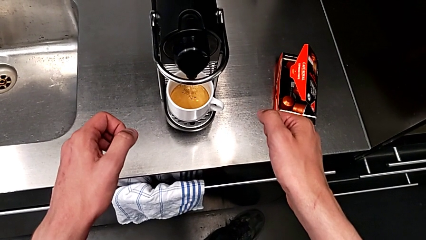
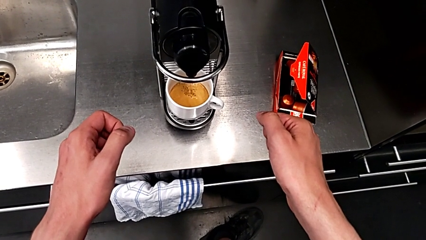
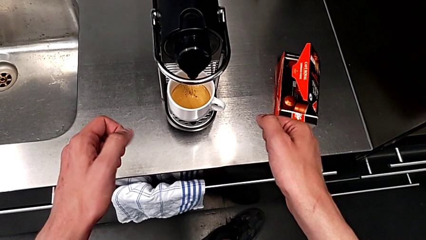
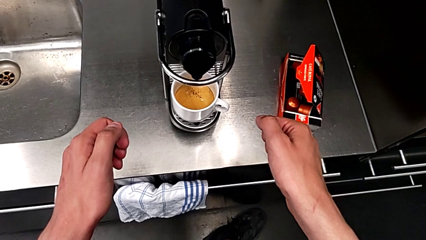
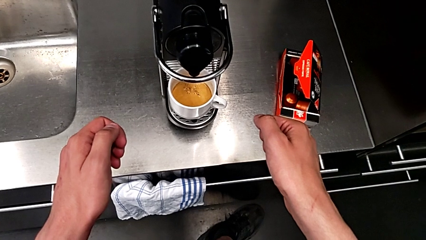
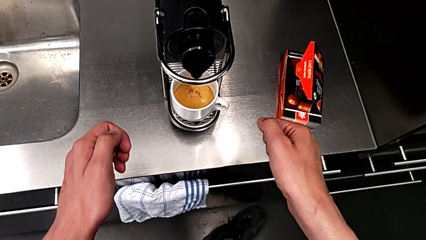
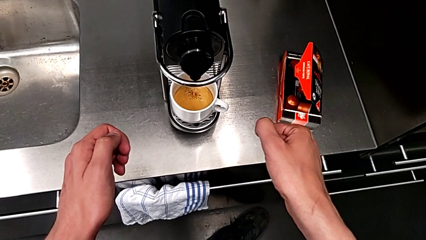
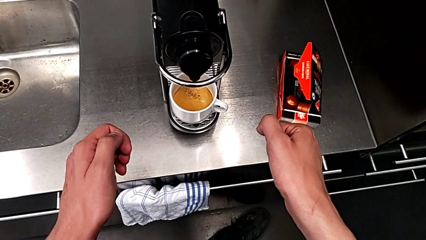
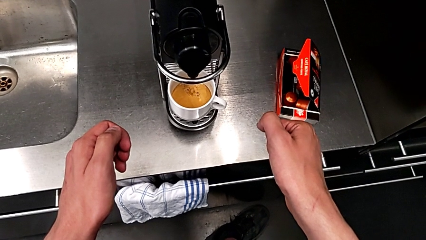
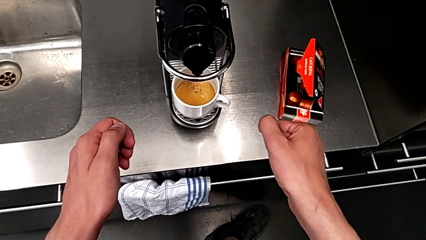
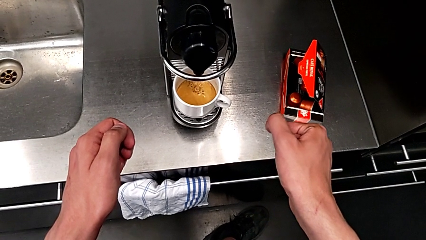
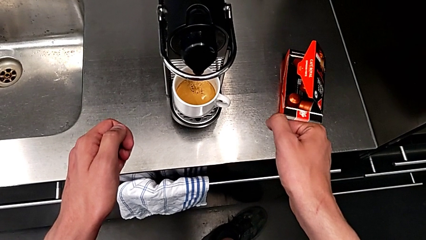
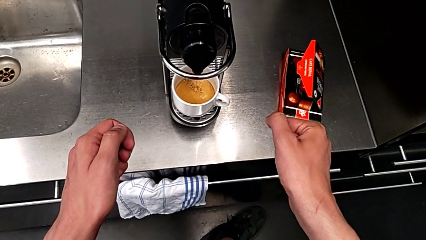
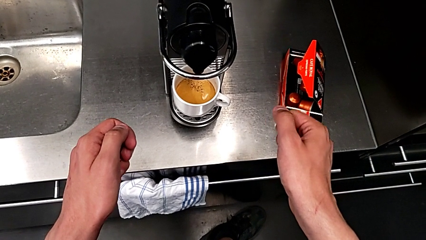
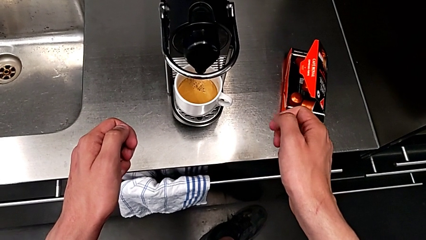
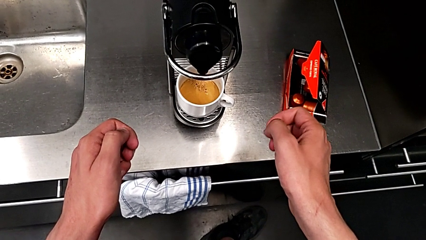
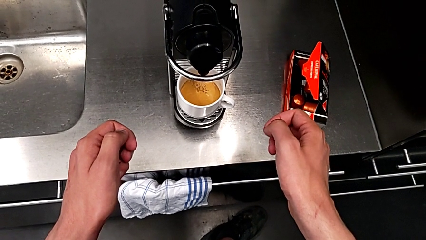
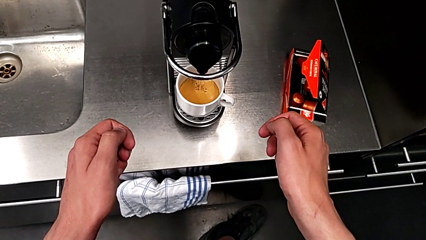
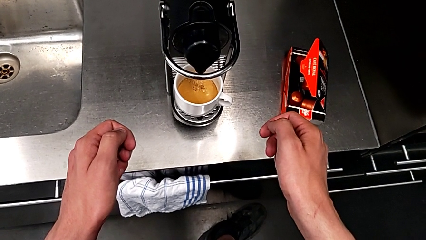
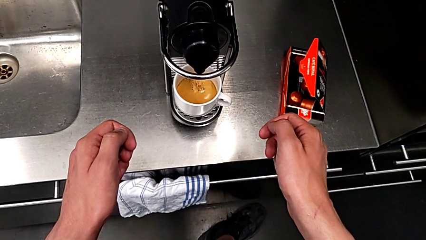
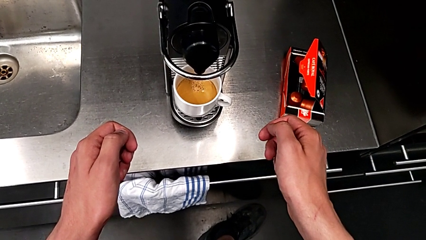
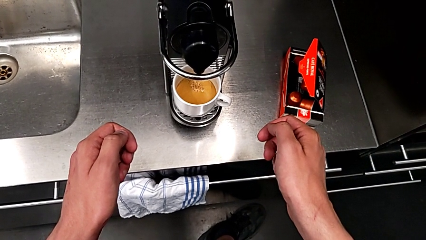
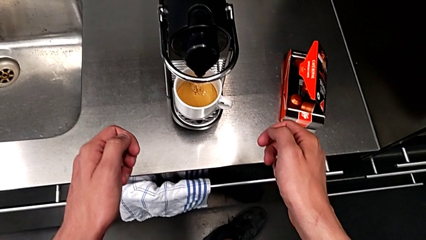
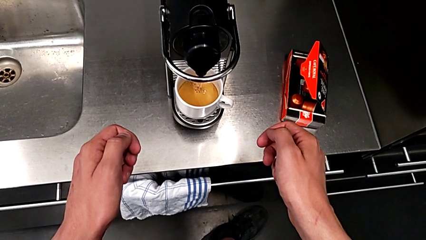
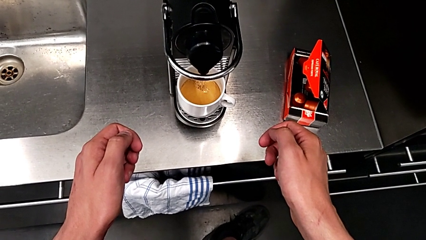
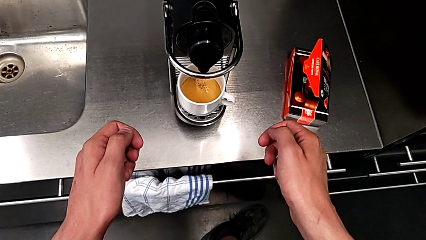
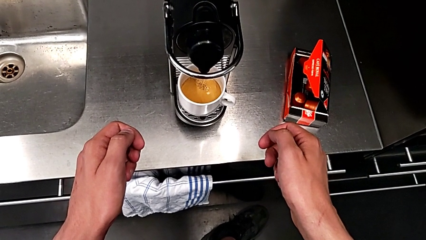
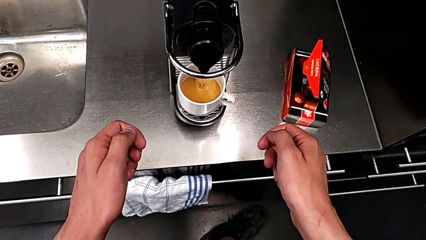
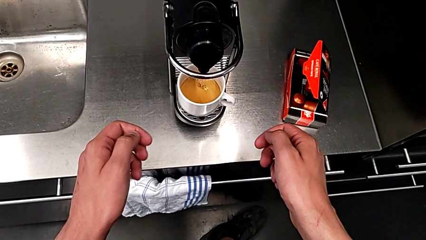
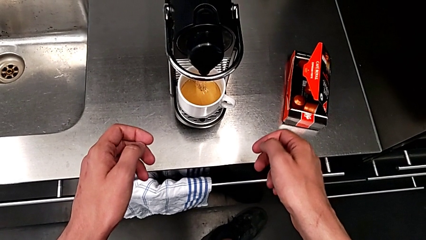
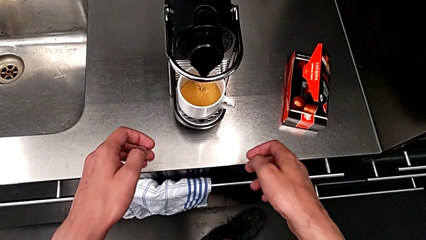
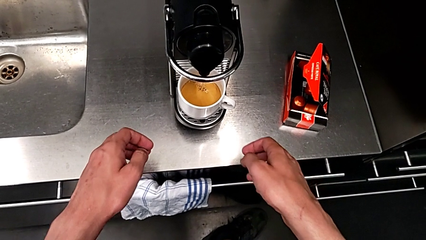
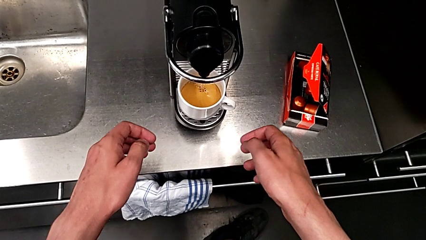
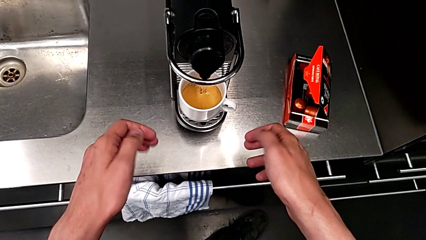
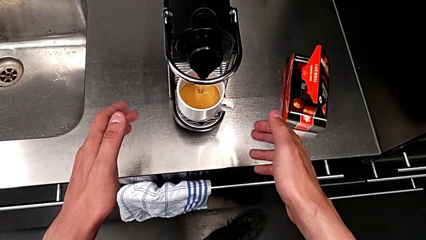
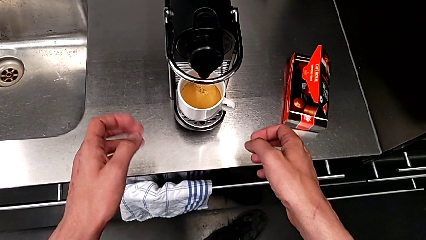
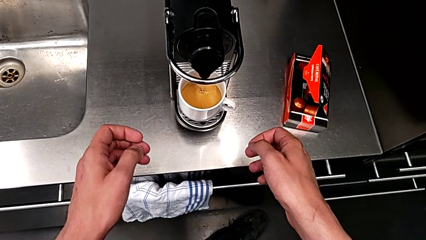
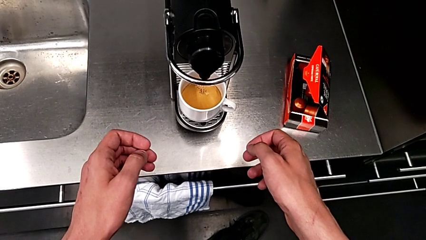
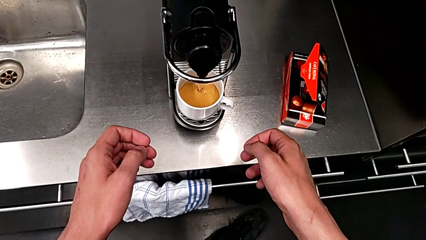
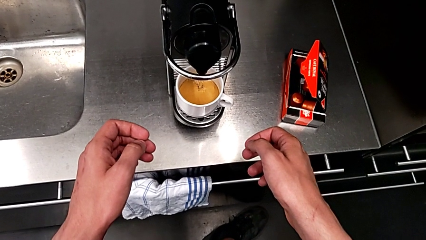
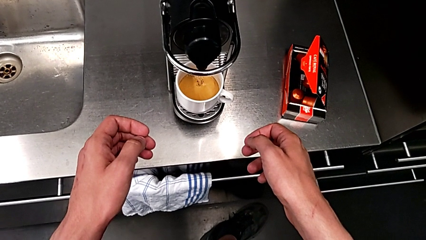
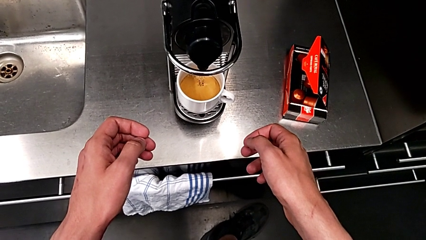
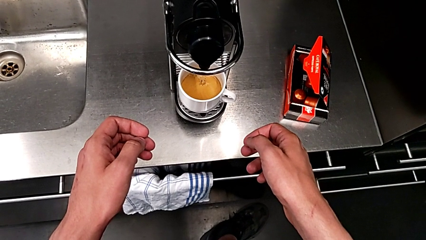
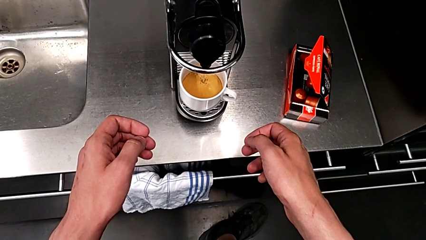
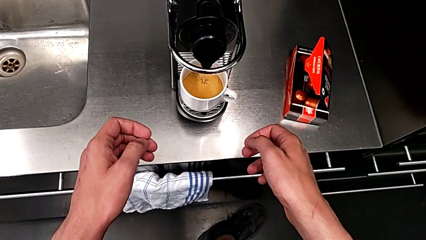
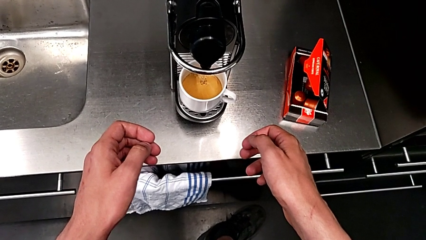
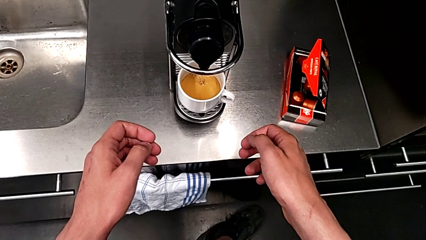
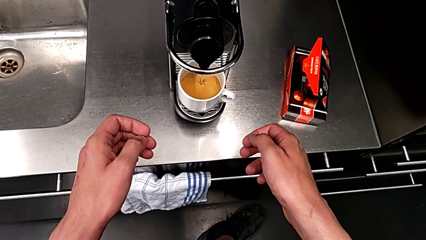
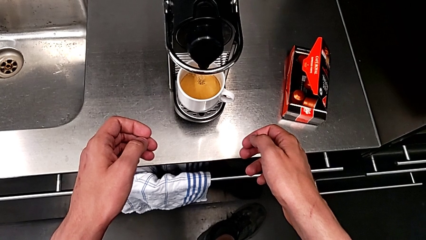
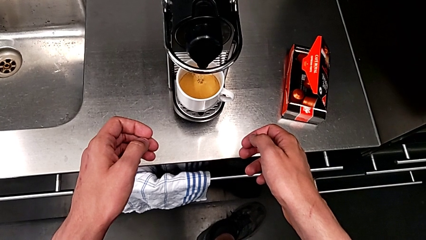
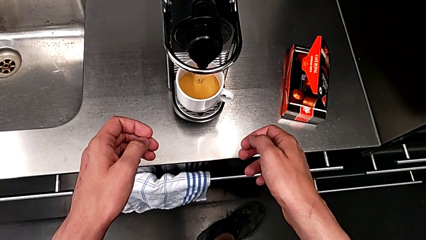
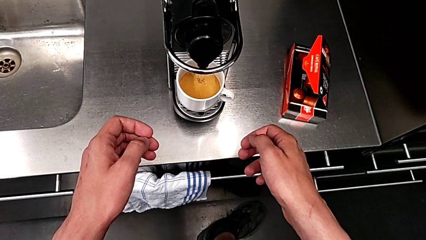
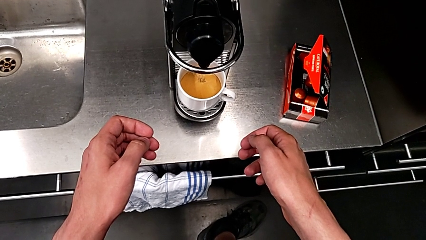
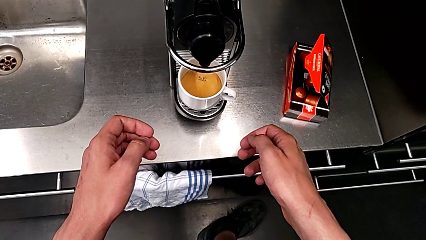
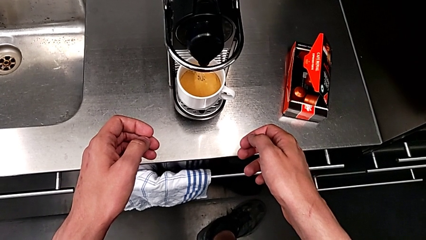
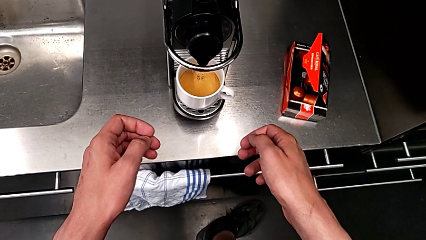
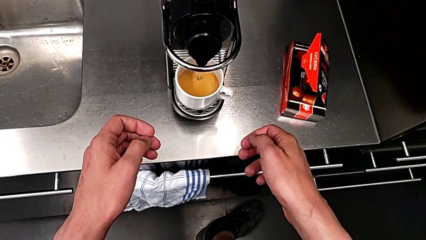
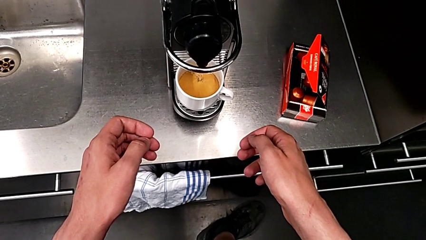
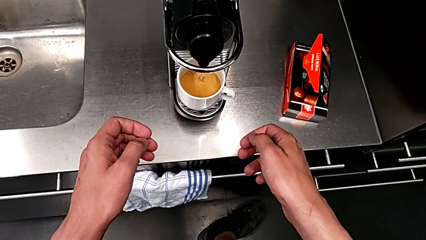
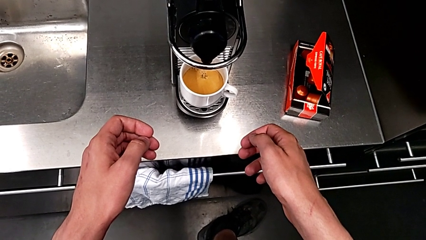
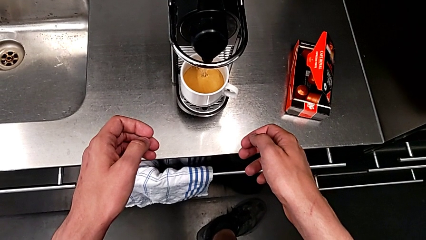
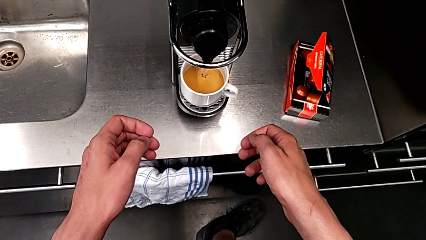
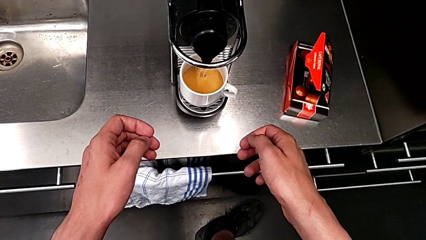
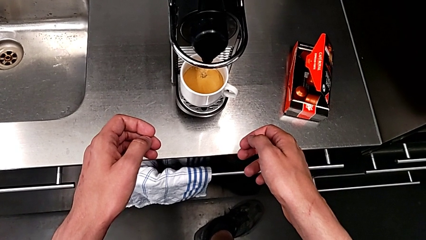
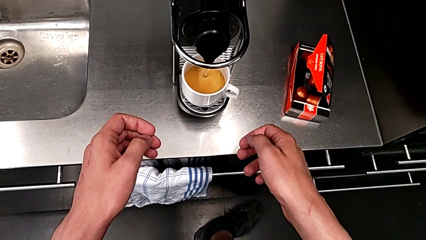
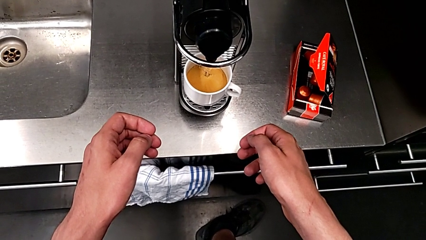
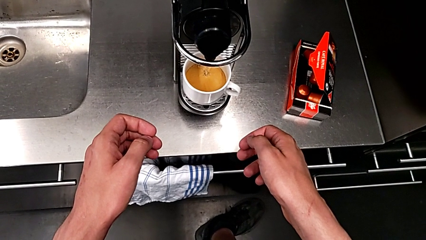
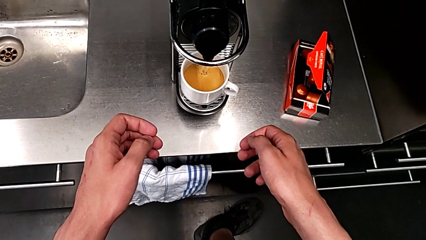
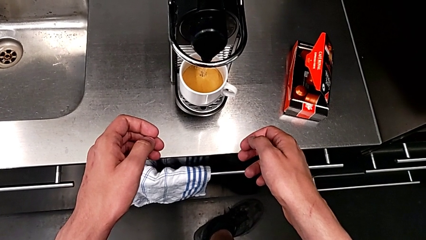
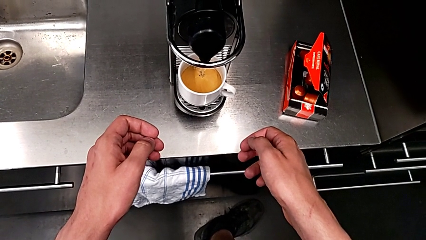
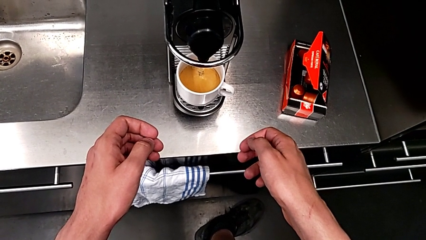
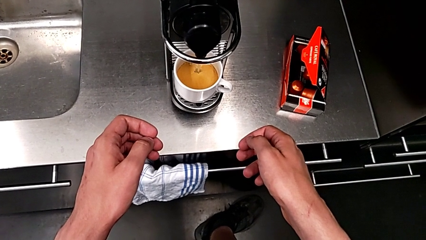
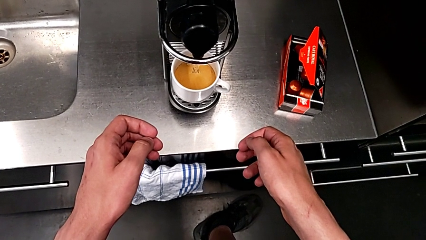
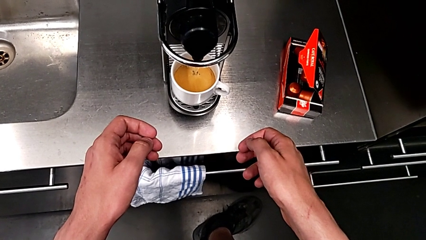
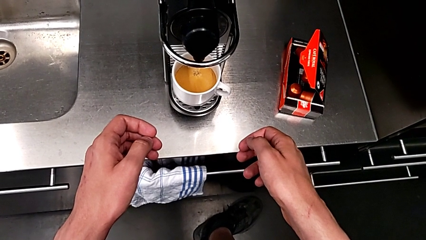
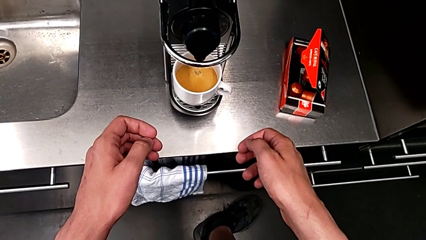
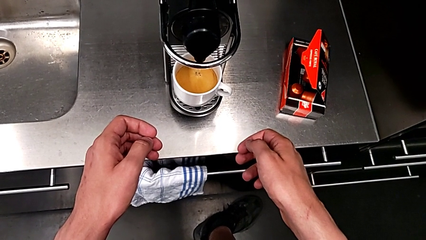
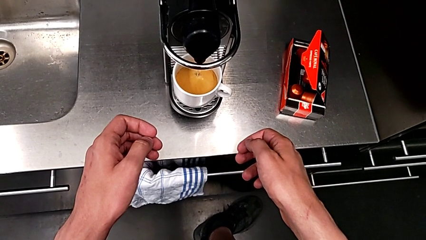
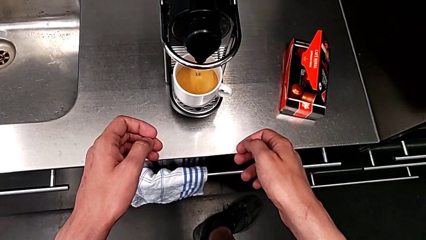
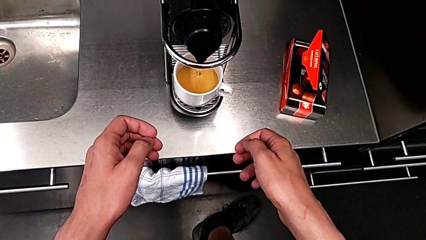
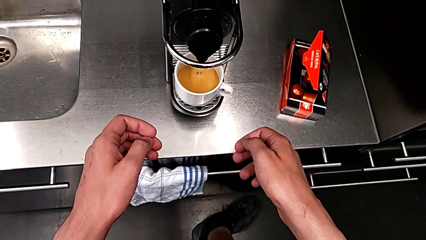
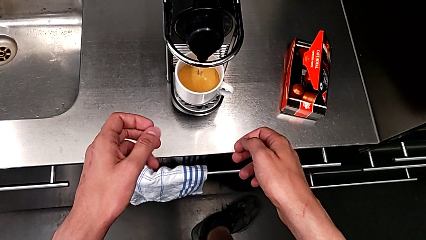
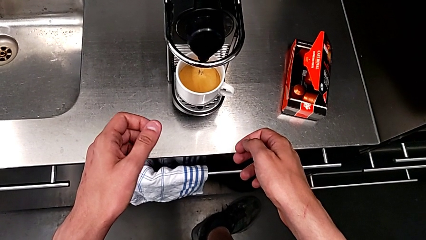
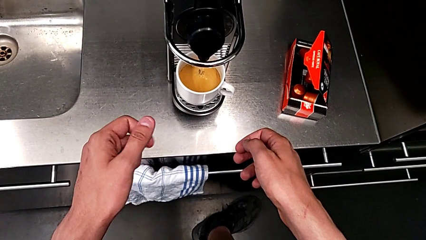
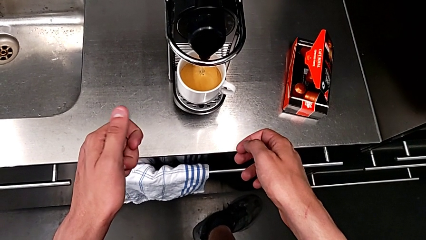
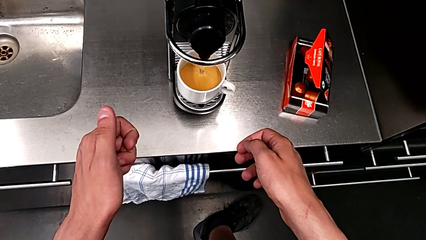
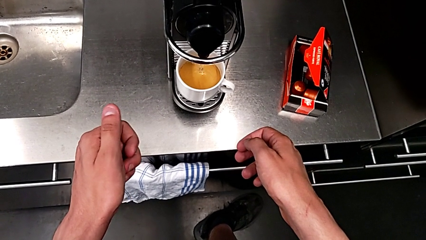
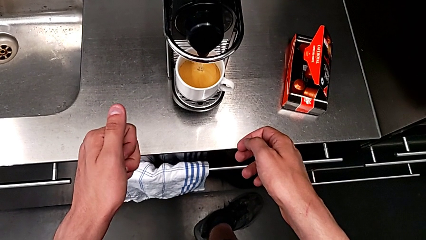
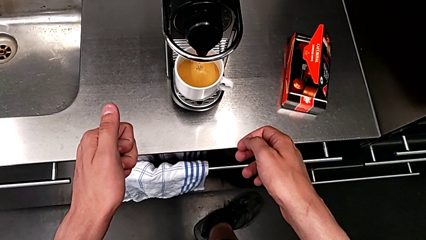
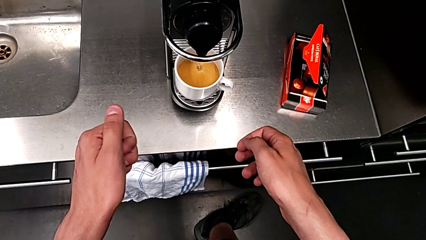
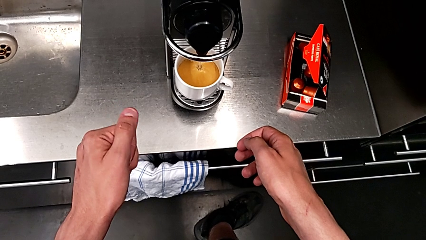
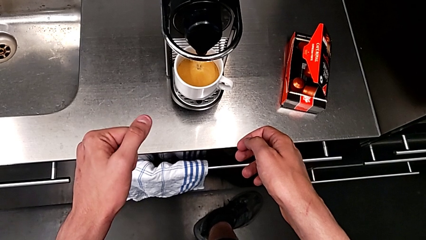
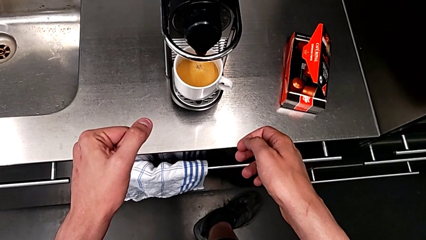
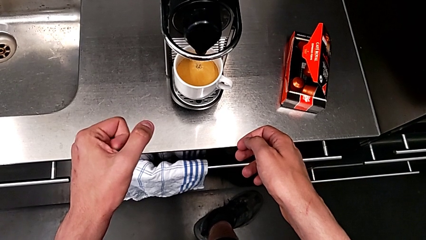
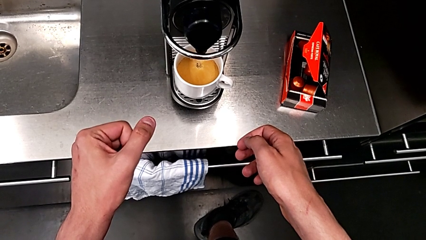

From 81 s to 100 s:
The camera wearer is making a cup of coffee. They keep loading the cup with the right hand.
